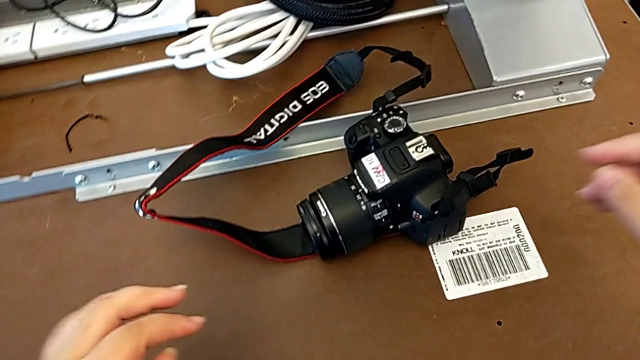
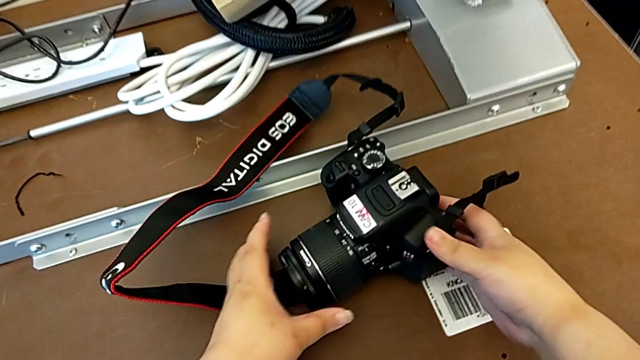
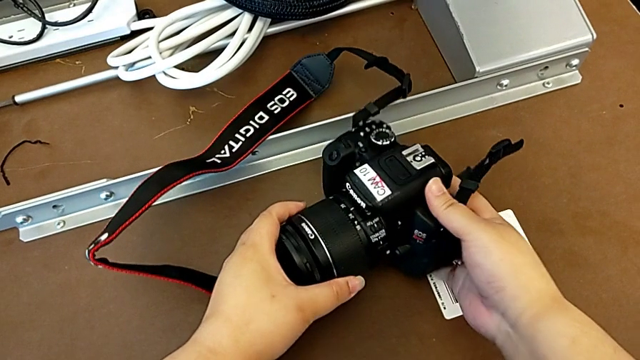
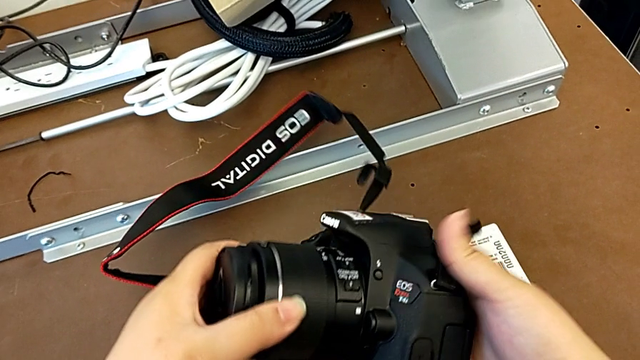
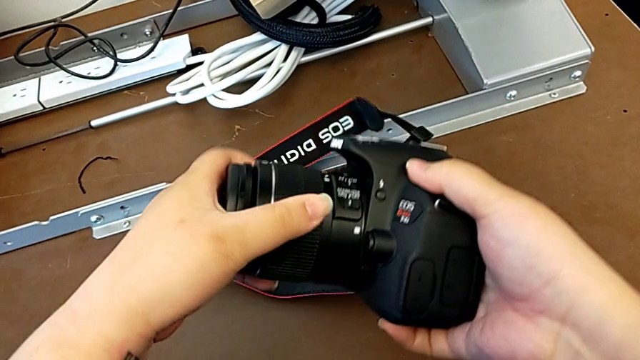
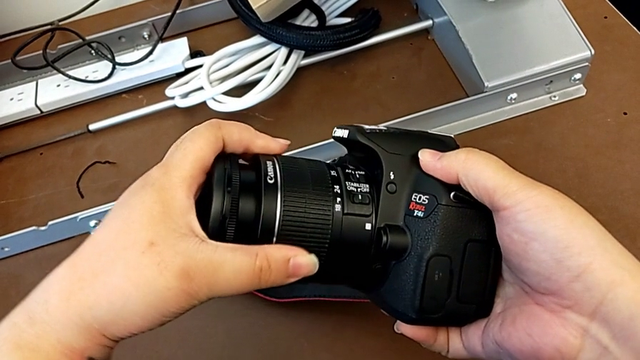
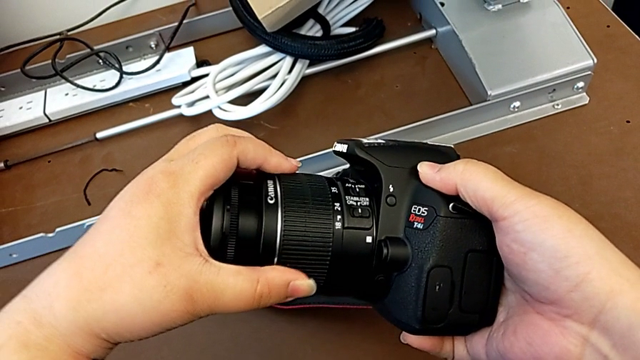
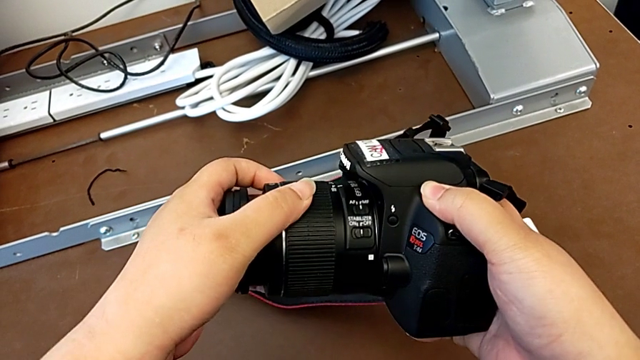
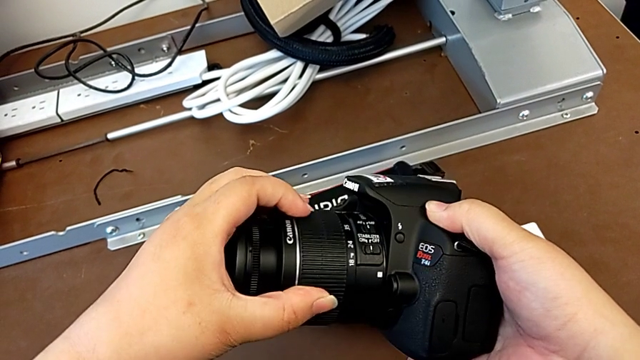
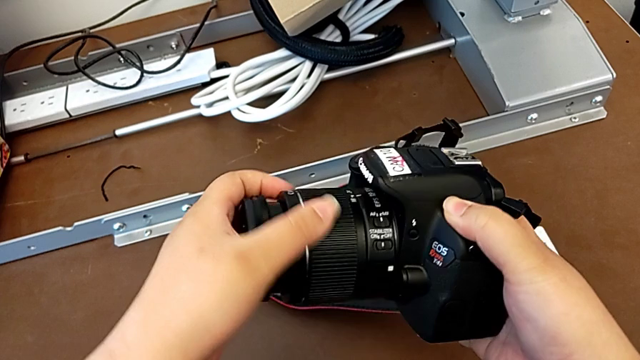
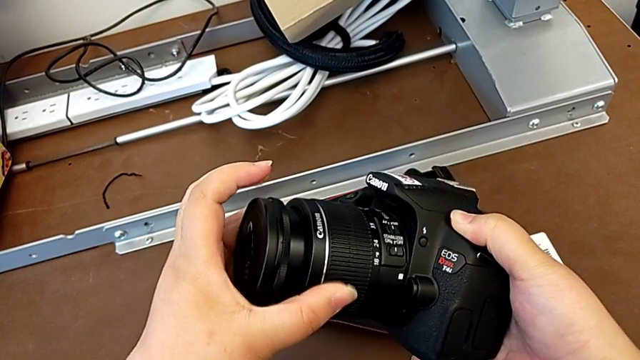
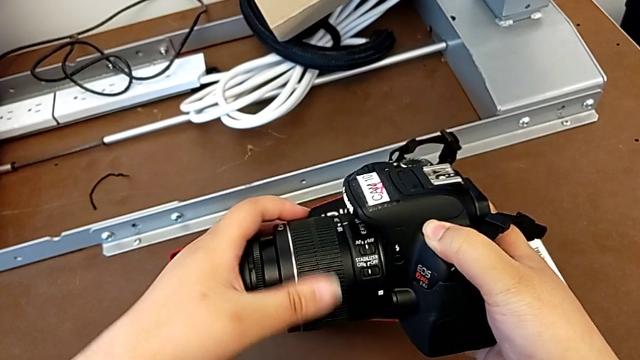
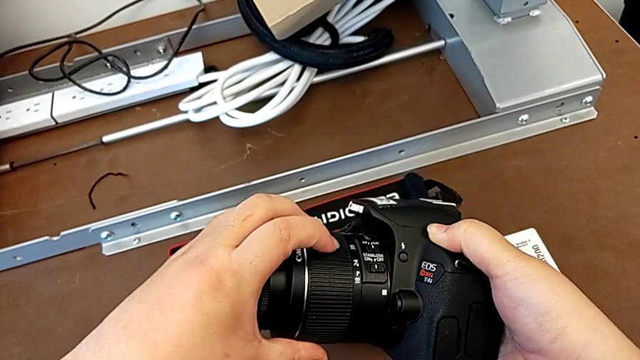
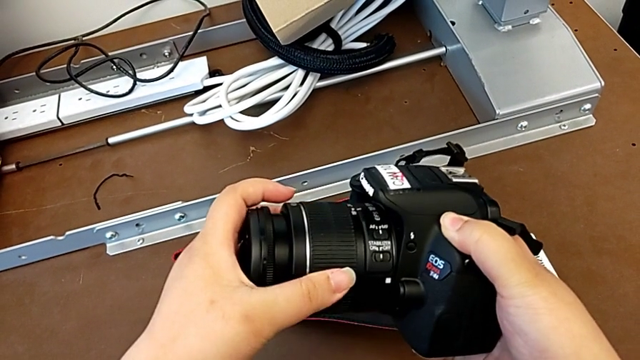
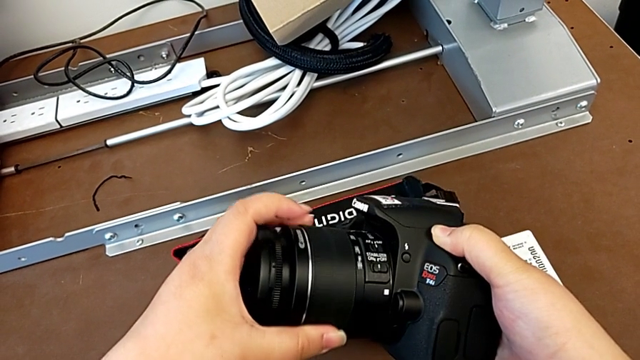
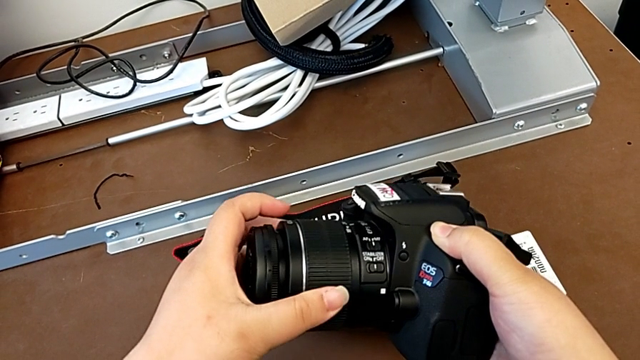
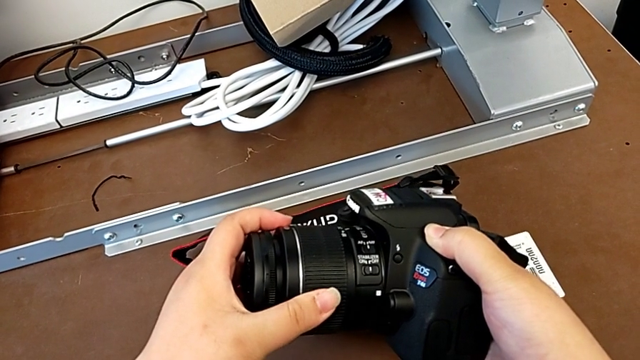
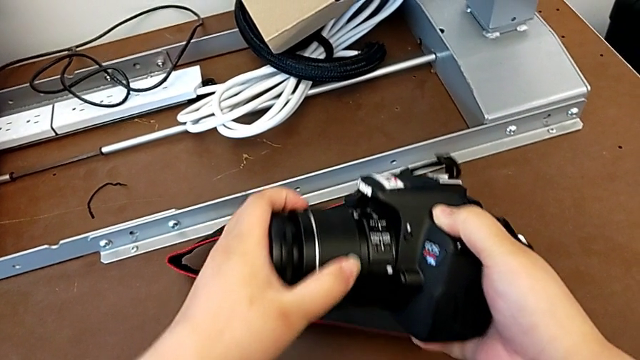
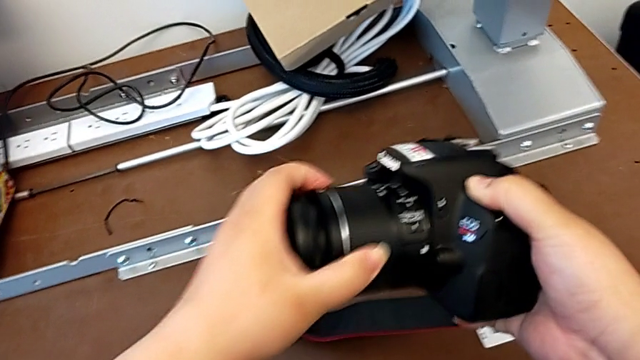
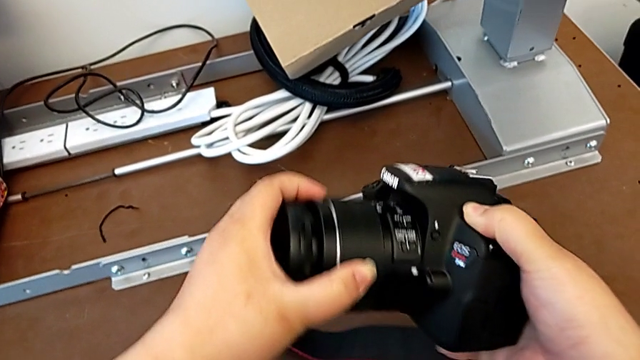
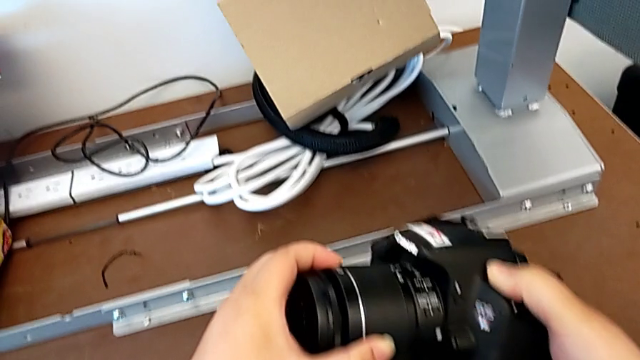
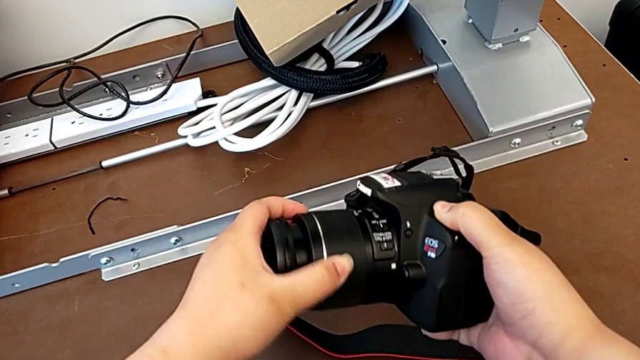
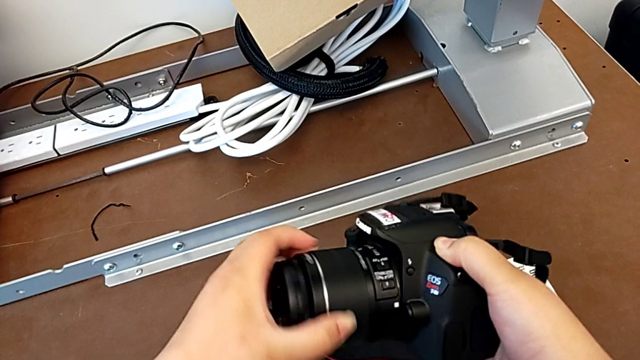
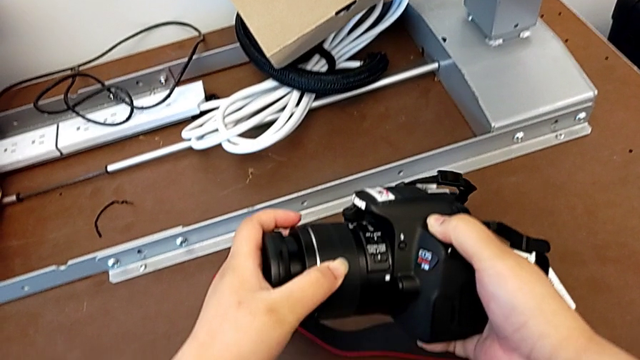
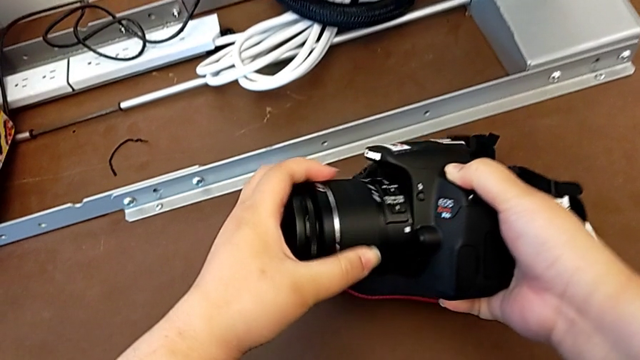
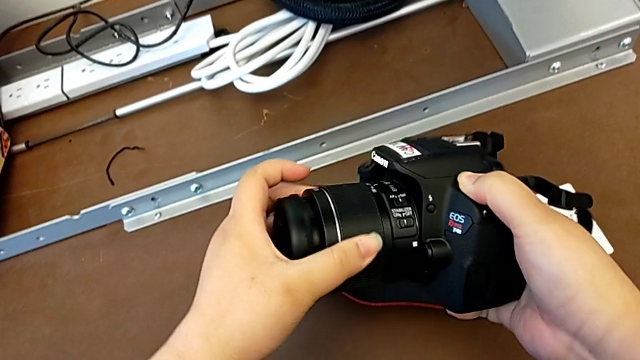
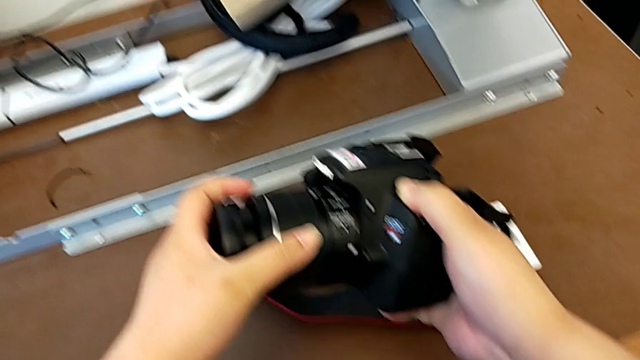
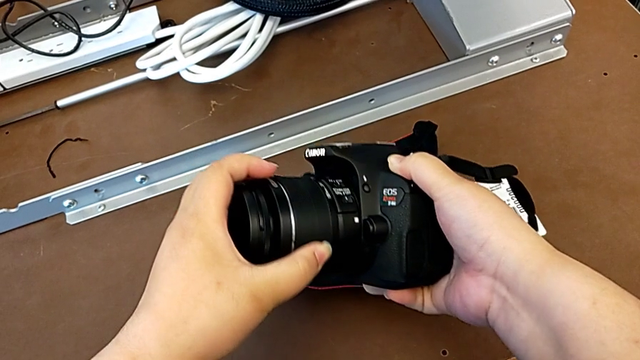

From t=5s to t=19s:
The camera wearer is detaching the lens from the DSLR. They grab the DSLR and rotate the lens.

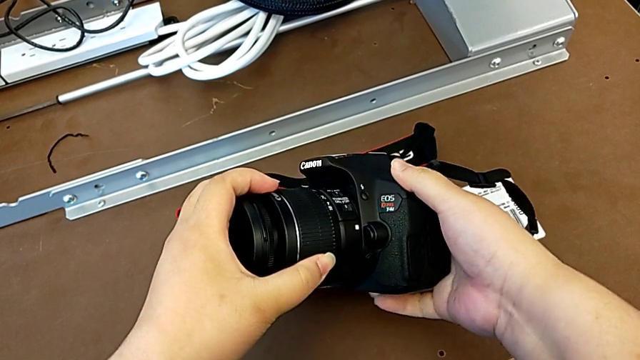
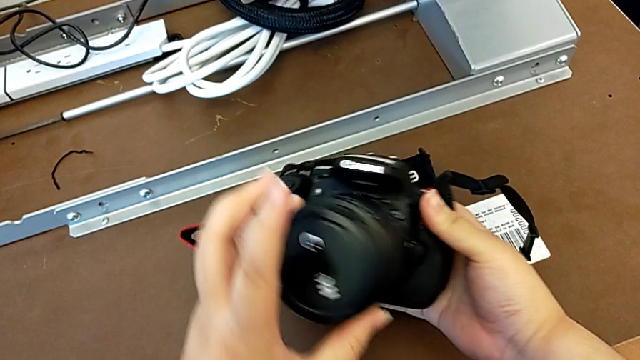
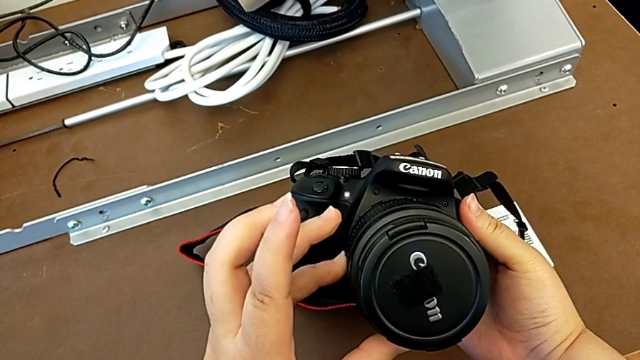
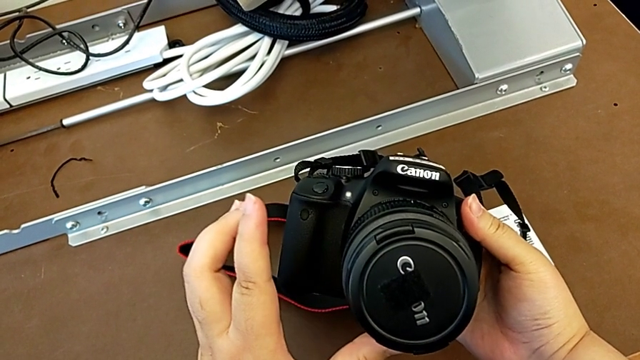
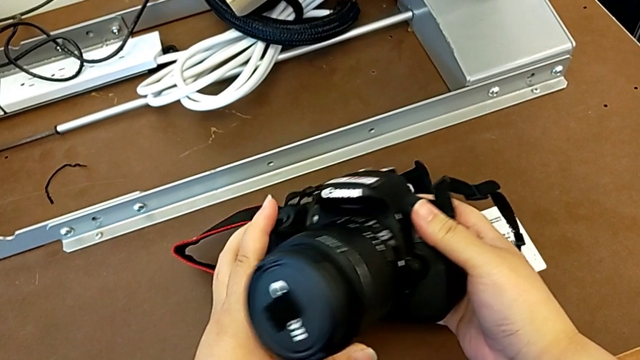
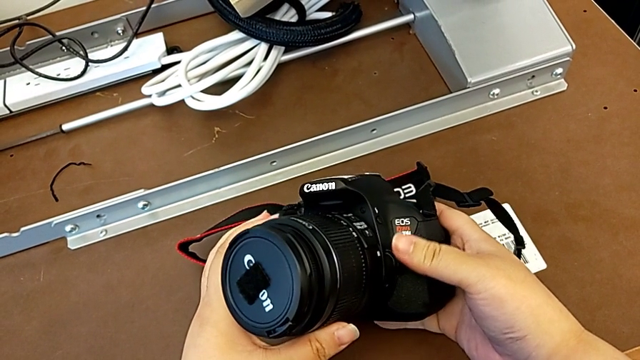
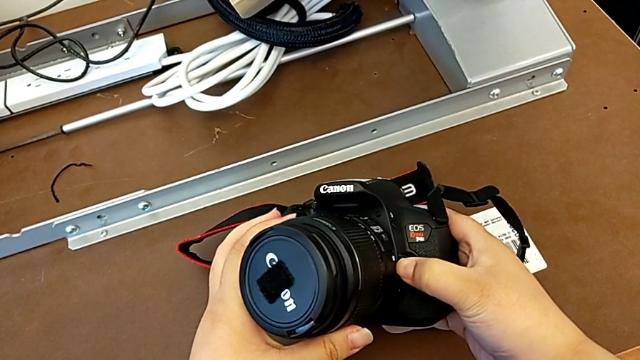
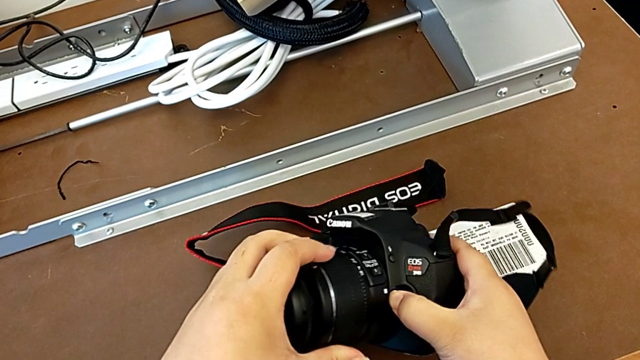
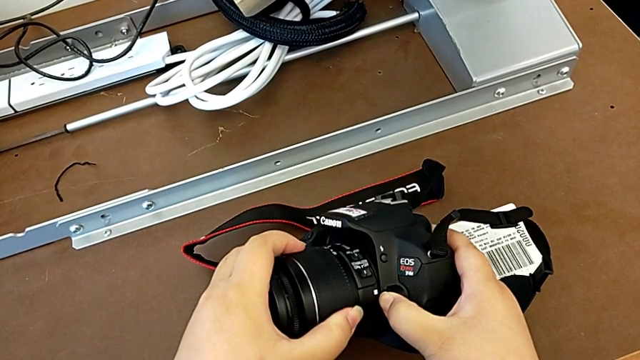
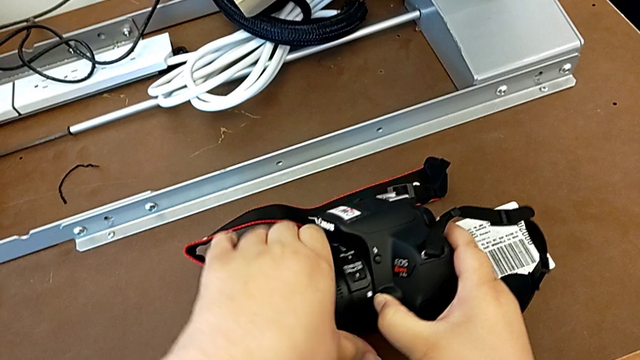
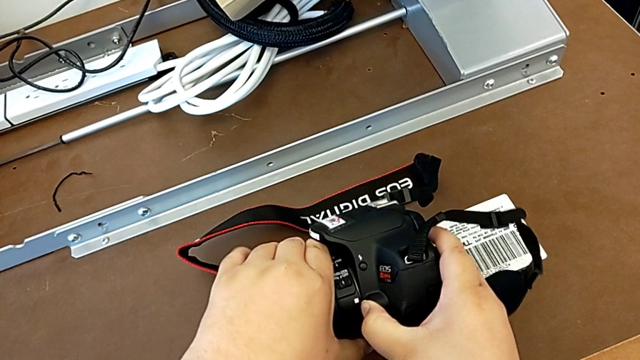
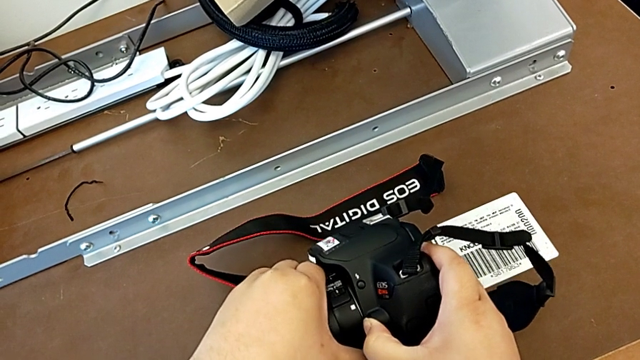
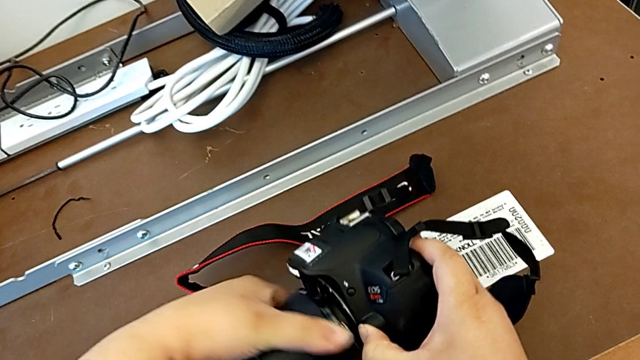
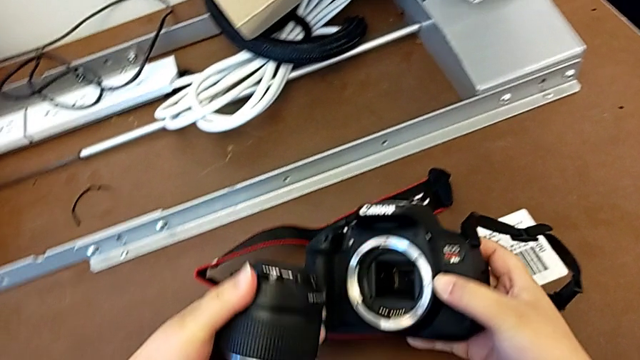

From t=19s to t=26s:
The camera wearer is detaching the lens from the DSLR. They turn the DSLR, inspect it, press the release button, turn the lens and withdraw it.
